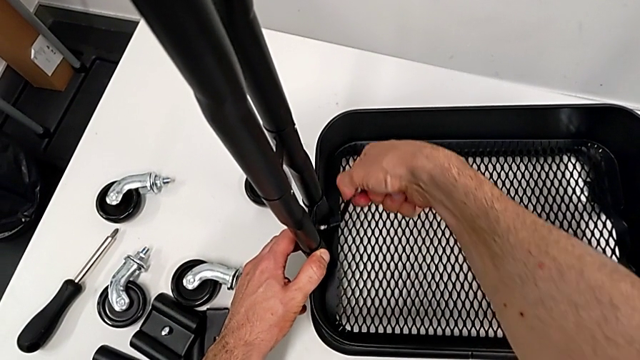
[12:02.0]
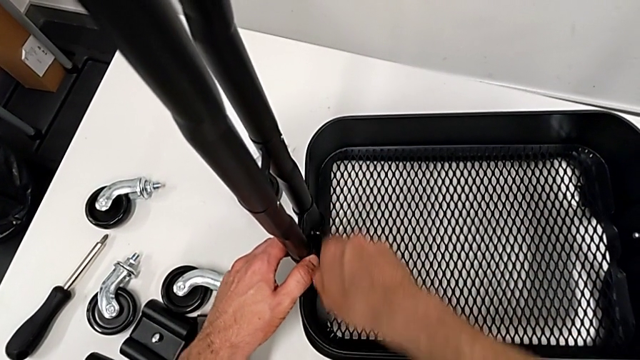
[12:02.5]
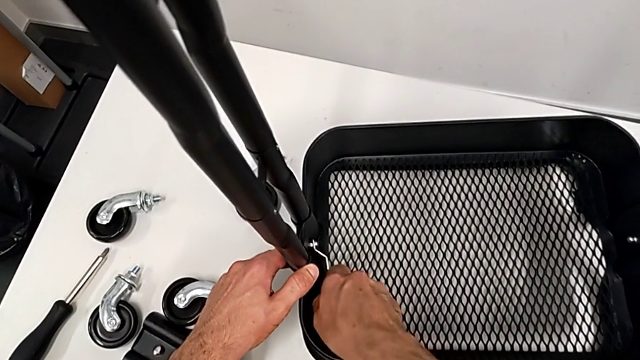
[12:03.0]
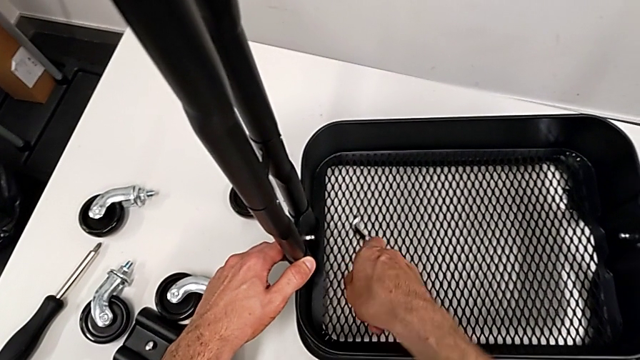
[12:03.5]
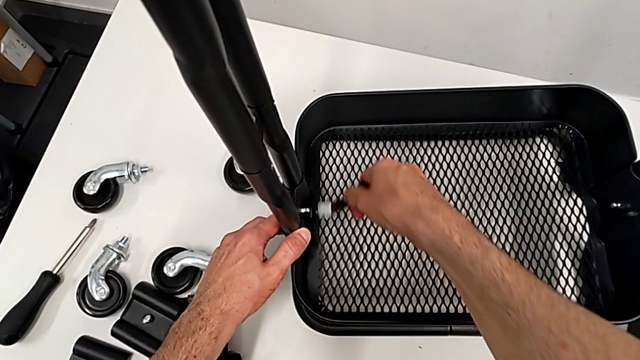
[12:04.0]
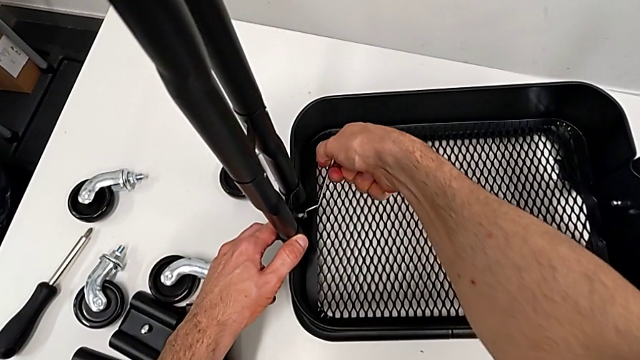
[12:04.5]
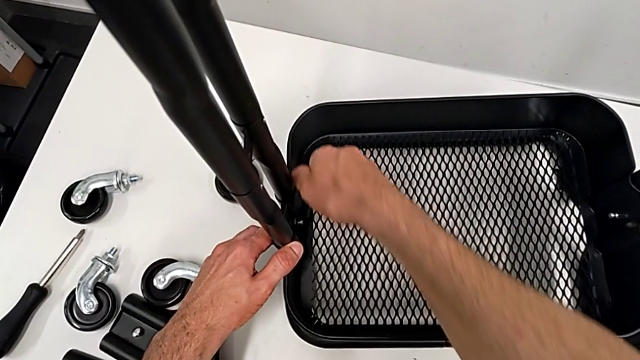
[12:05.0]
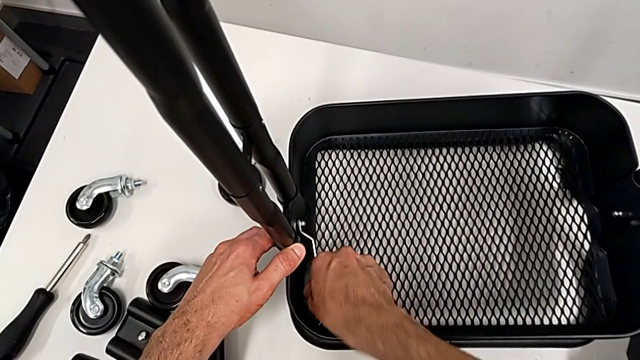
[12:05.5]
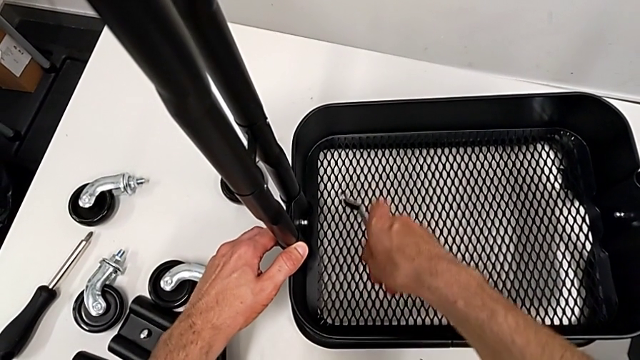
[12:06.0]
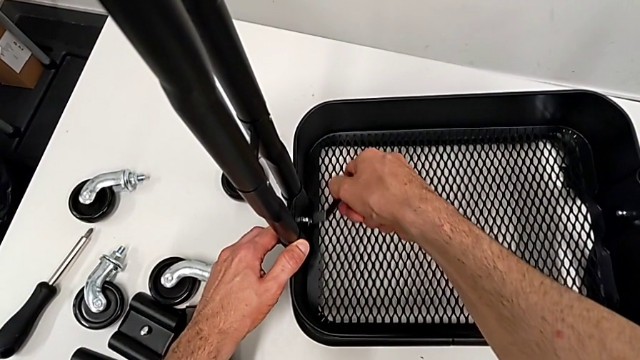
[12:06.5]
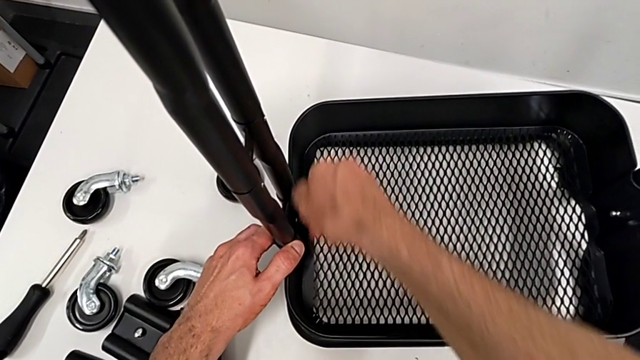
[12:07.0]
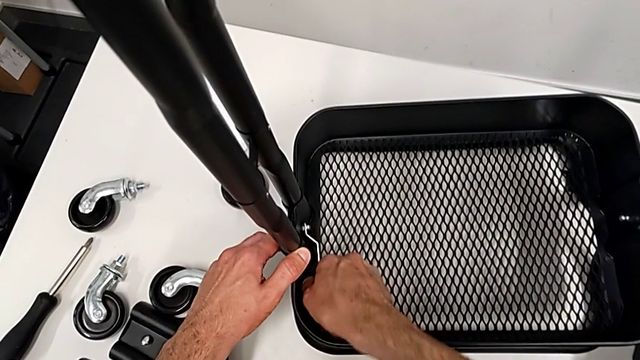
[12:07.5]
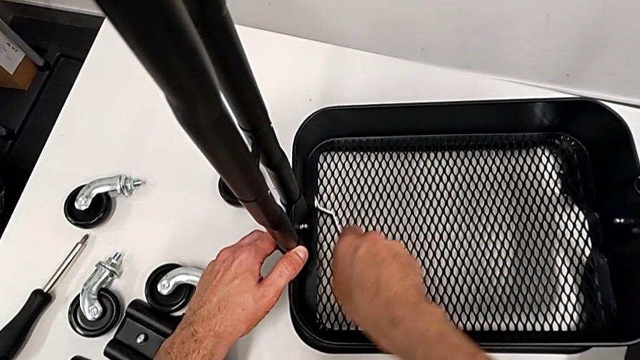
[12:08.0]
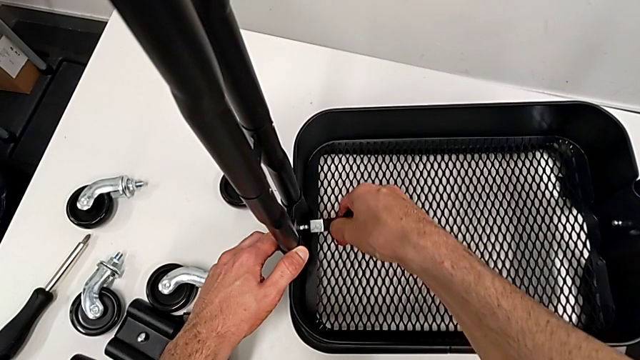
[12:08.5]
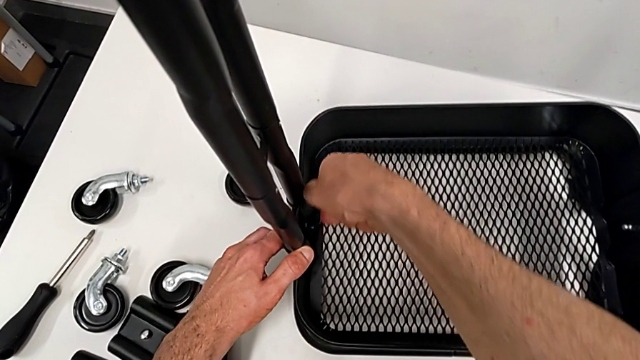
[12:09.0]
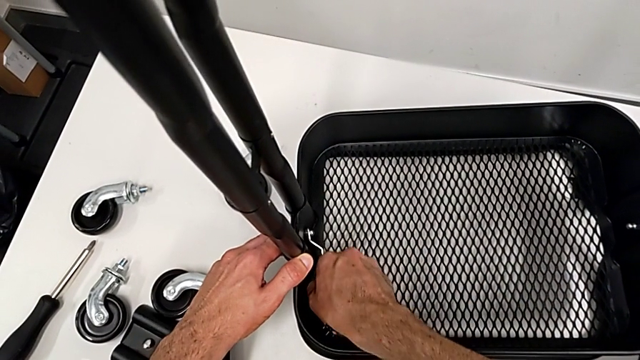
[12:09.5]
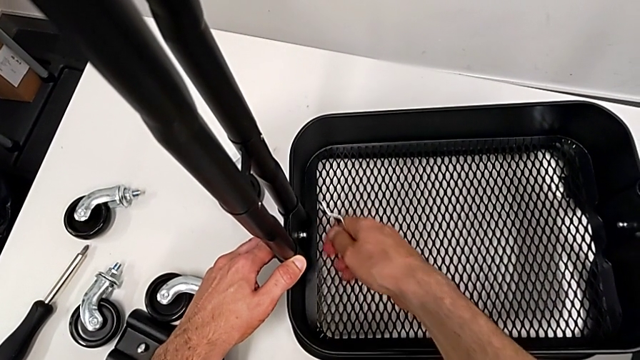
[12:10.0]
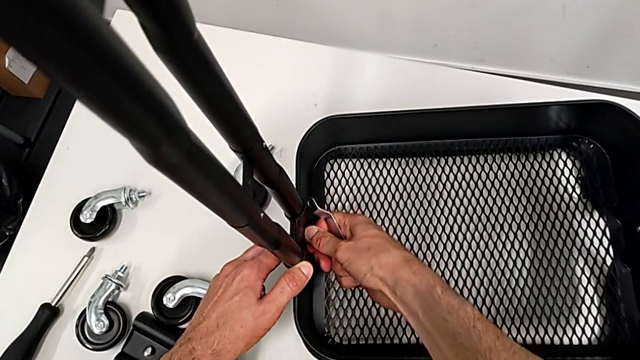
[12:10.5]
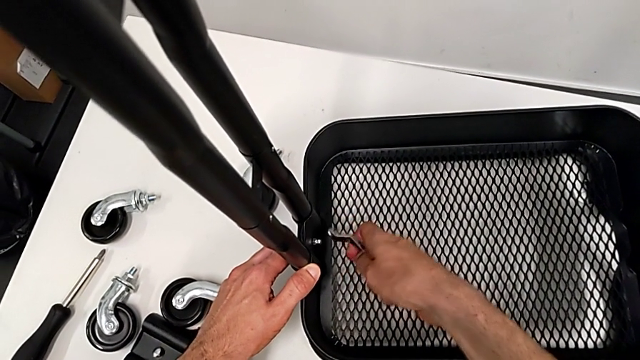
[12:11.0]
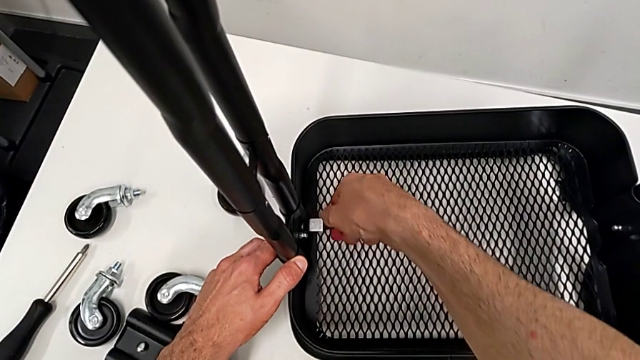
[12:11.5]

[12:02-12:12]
The camera wearer is disassembling the bottom tray. They keep unscrewing the hexagon cap nut and touch it.

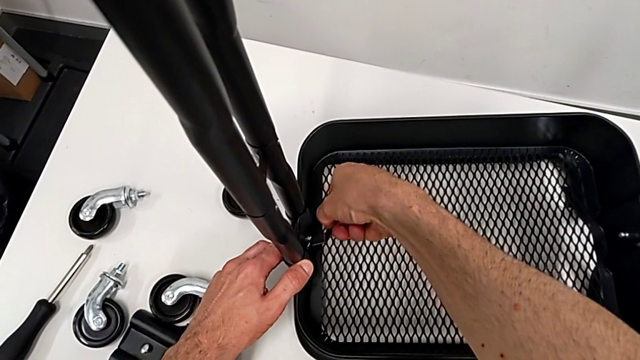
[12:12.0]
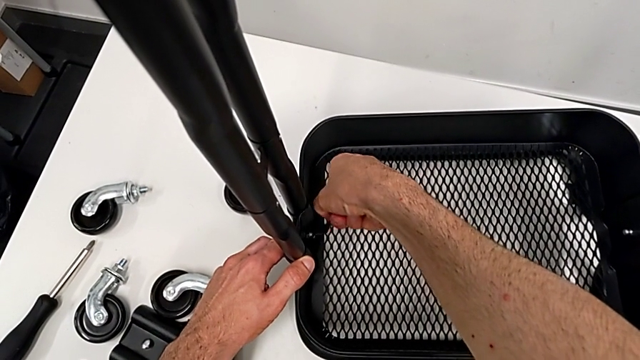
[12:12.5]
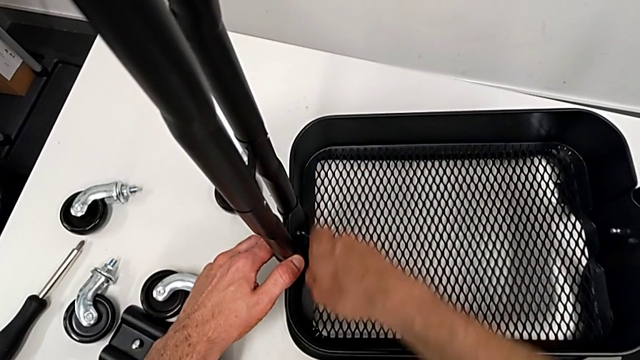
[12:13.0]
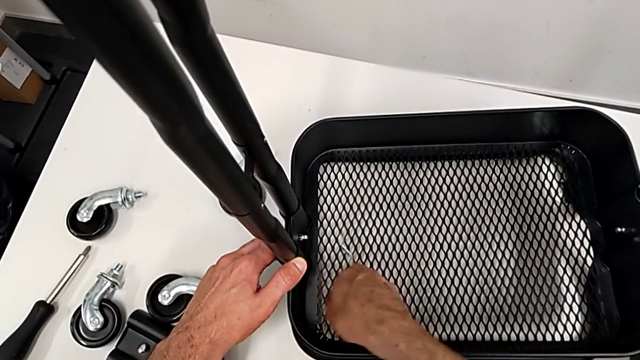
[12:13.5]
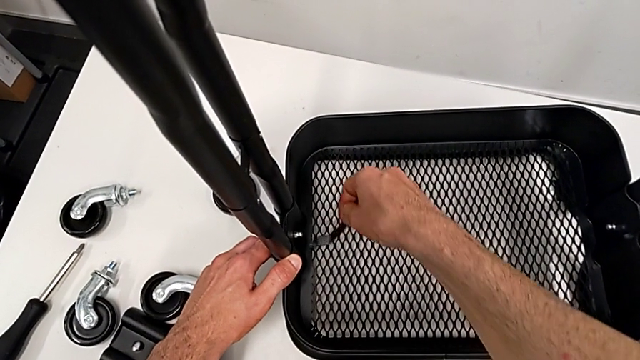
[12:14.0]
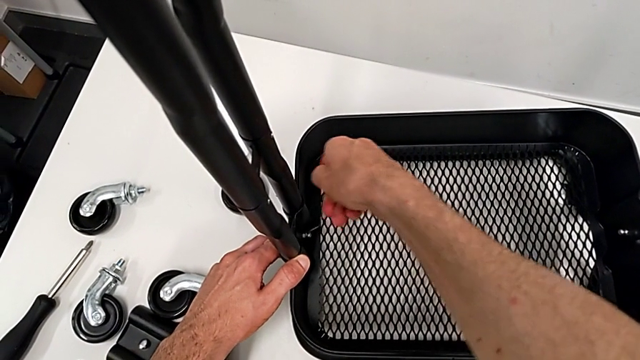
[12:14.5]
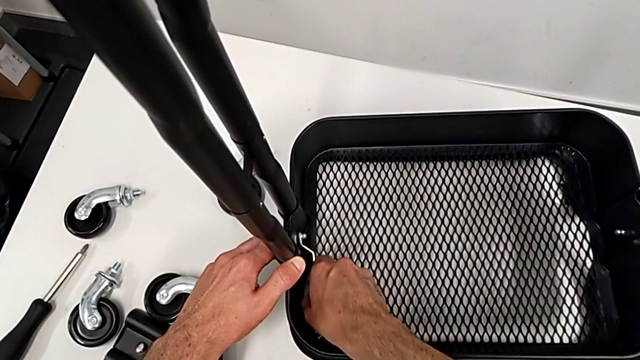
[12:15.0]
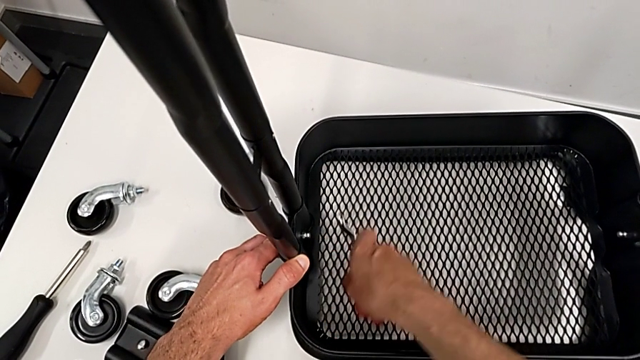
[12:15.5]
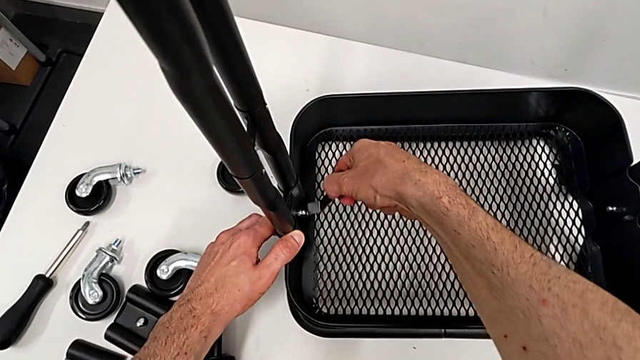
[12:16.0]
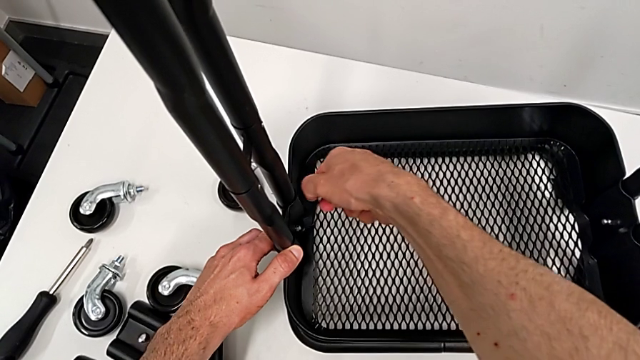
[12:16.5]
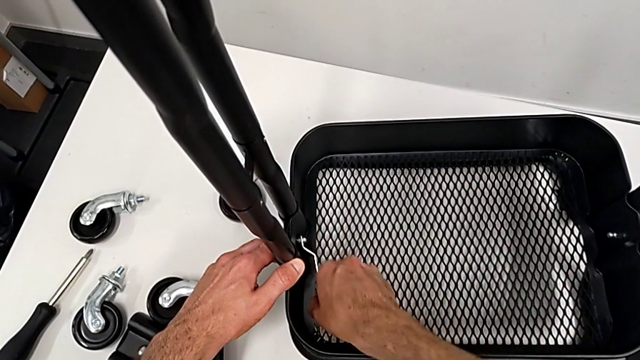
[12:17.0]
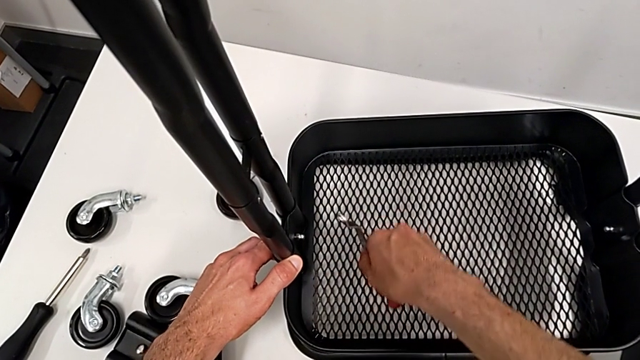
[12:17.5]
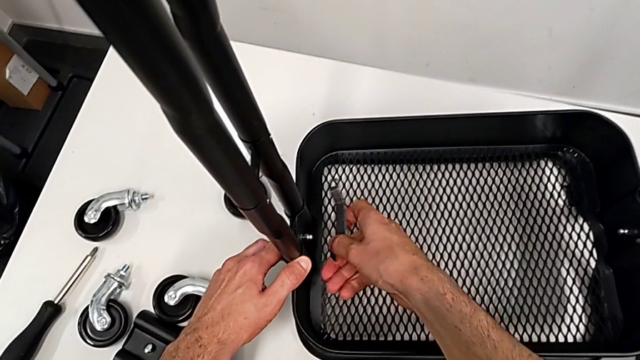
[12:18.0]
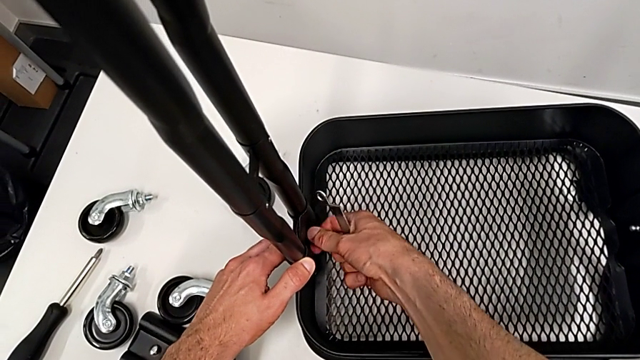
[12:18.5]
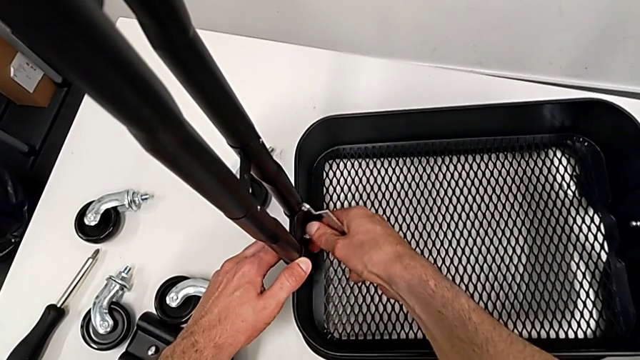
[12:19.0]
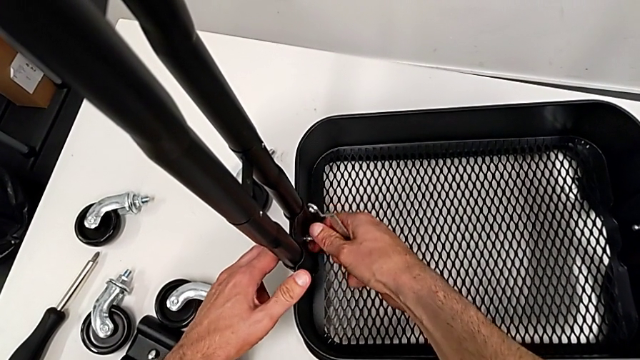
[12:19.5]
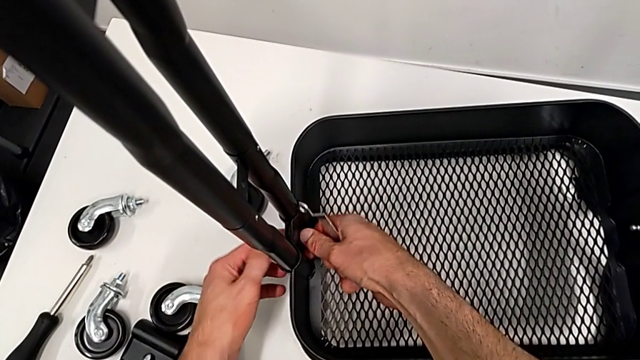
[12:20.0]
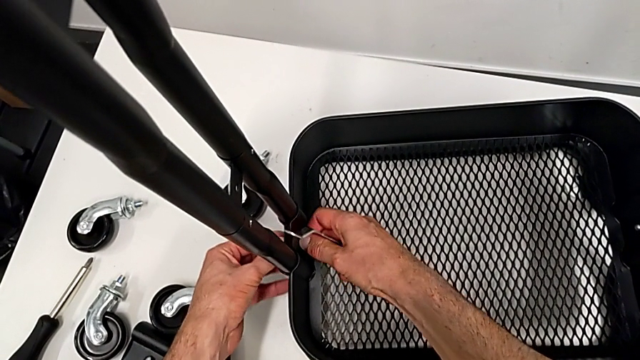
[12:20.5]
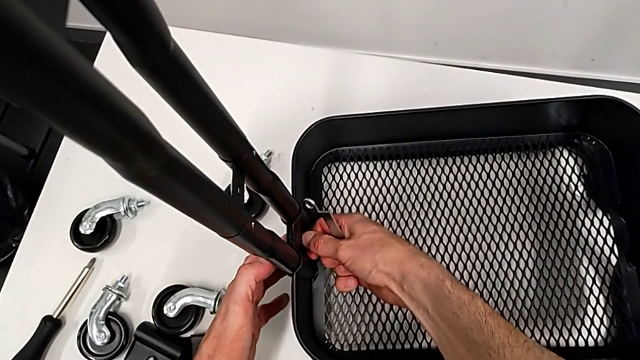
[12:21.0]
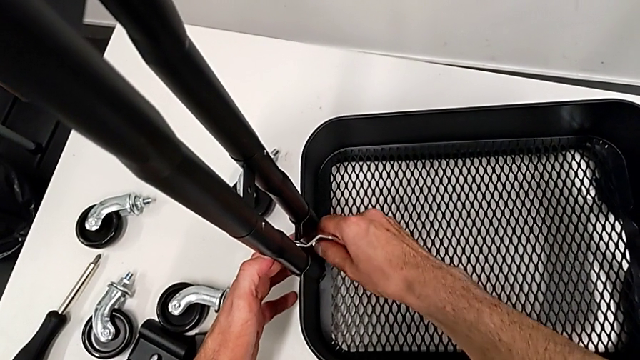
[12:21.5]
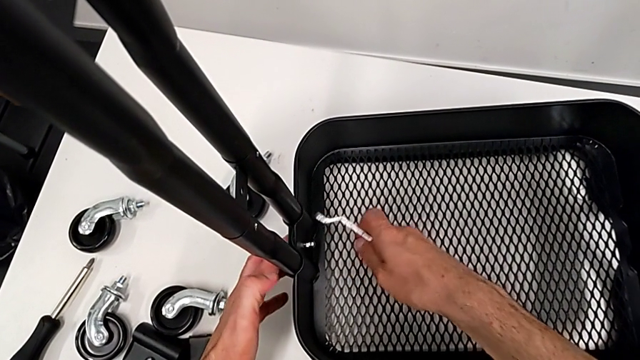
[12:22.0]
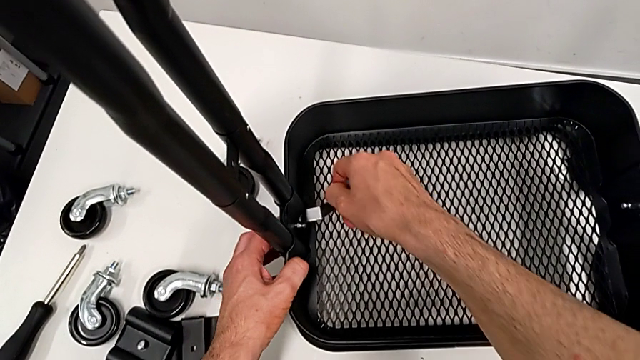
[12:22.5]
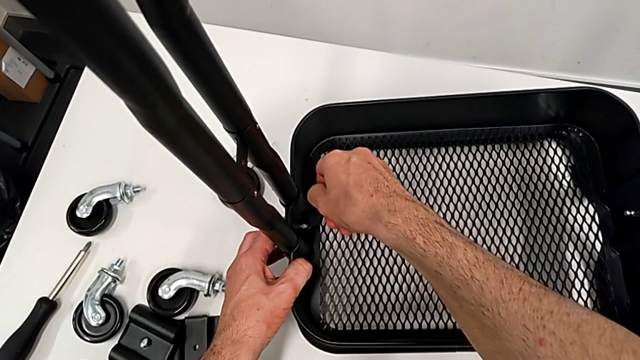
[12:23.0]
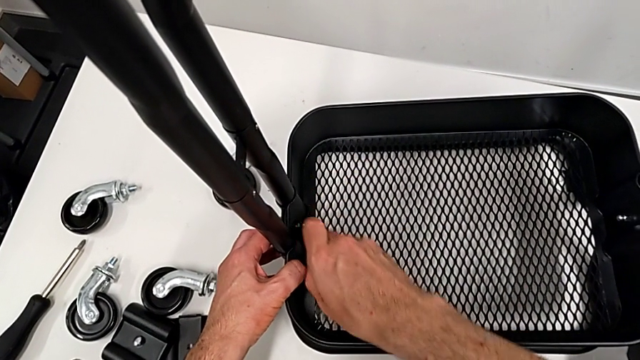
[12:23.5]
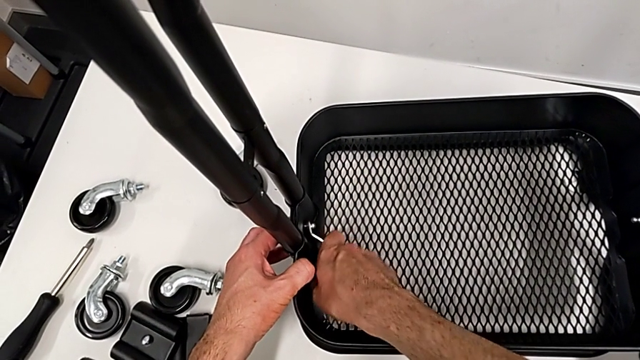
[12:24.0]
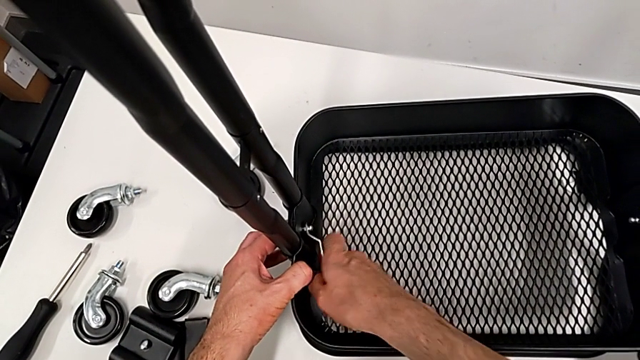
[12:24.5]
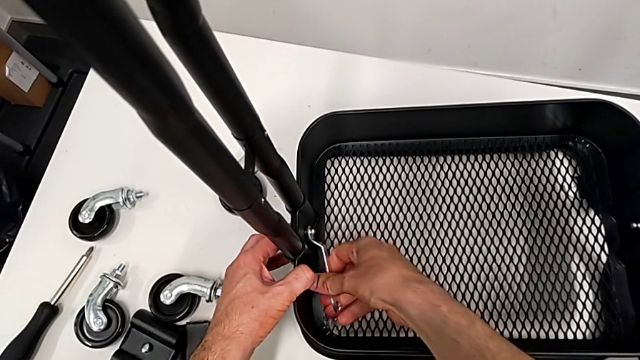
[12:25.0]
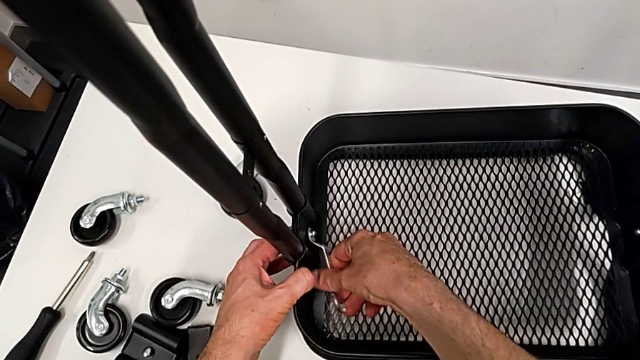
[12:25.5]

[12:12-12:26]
The camera wearer is disassembling the bottom tray. They unscrew the hexagon cap nut three times.
